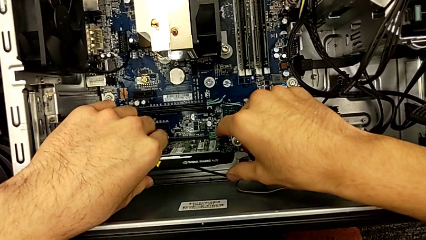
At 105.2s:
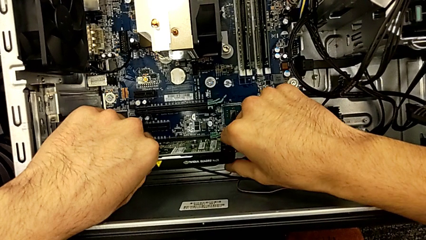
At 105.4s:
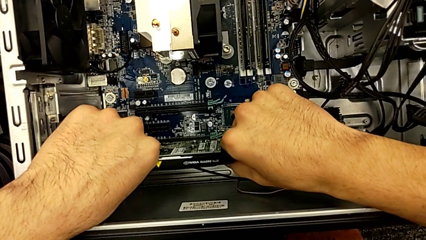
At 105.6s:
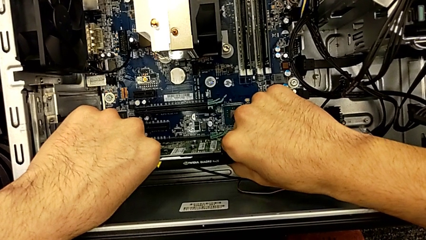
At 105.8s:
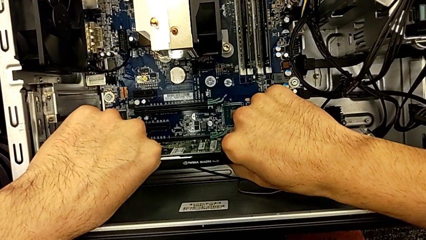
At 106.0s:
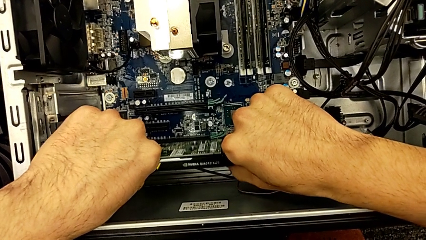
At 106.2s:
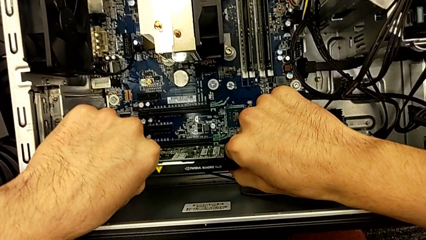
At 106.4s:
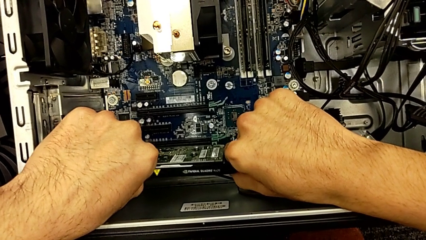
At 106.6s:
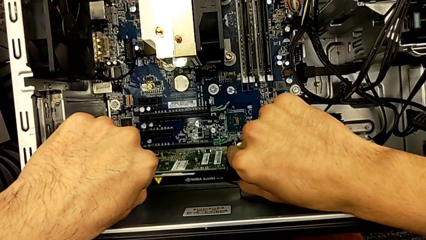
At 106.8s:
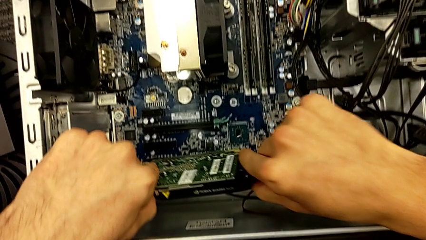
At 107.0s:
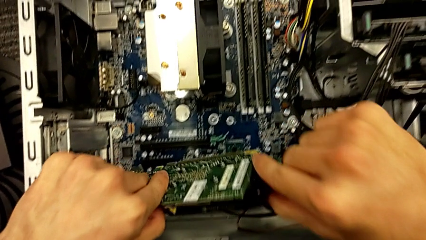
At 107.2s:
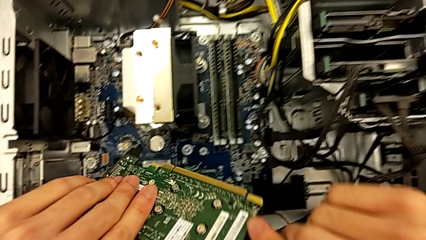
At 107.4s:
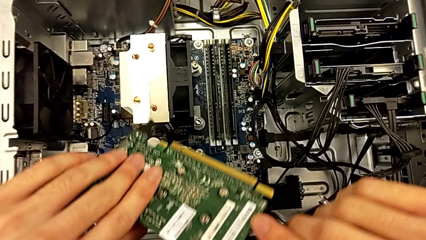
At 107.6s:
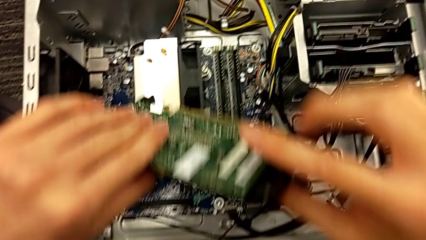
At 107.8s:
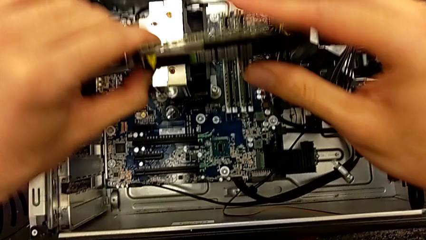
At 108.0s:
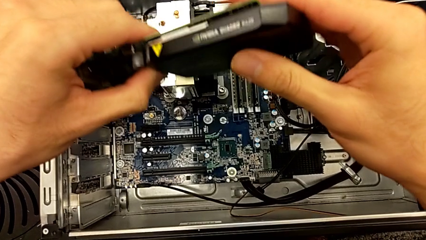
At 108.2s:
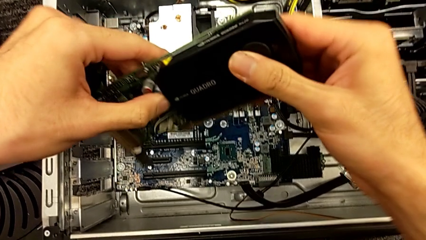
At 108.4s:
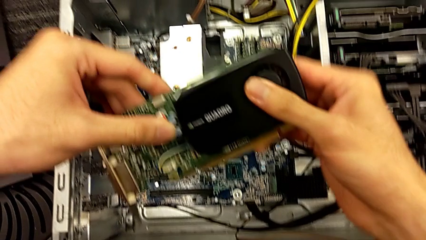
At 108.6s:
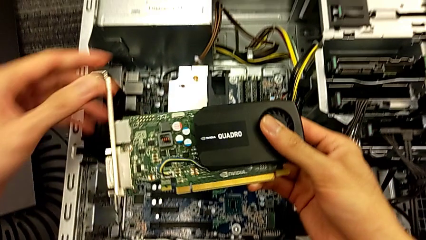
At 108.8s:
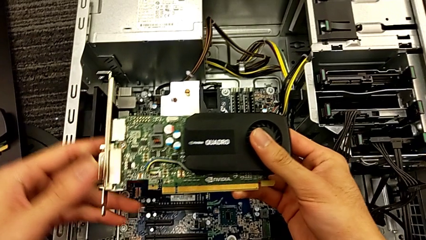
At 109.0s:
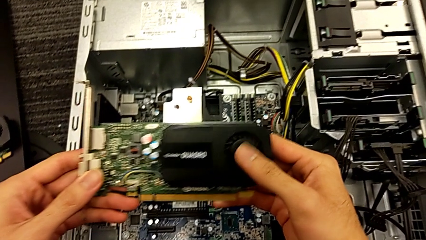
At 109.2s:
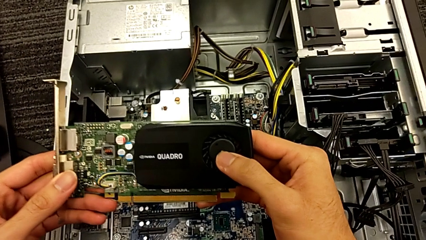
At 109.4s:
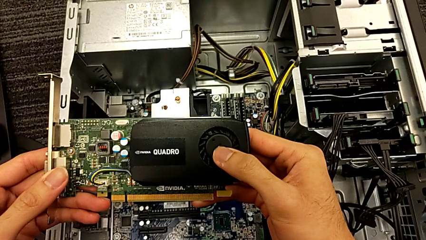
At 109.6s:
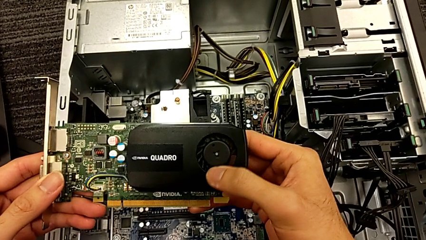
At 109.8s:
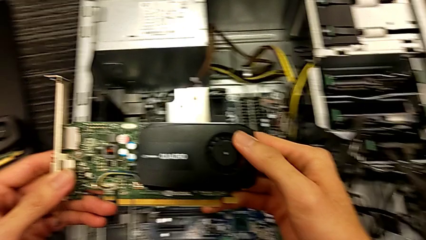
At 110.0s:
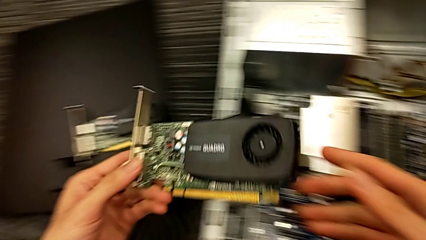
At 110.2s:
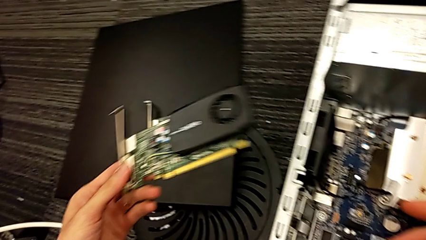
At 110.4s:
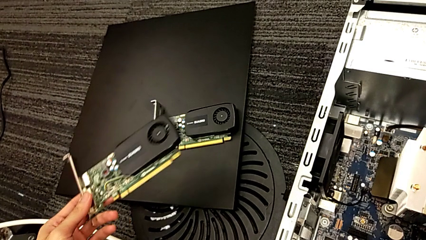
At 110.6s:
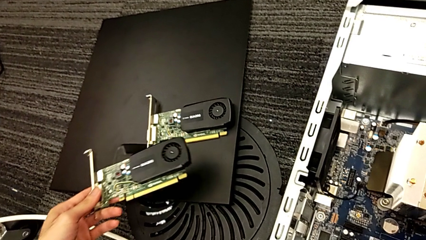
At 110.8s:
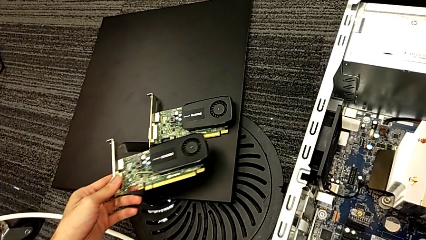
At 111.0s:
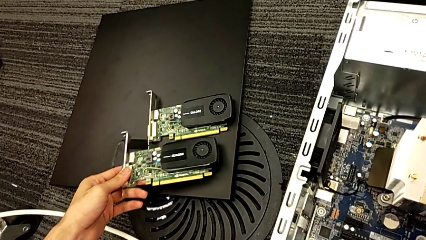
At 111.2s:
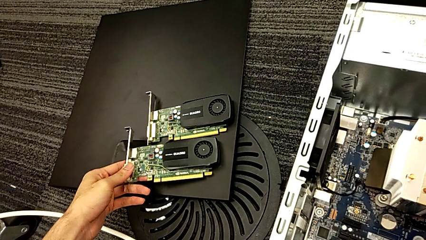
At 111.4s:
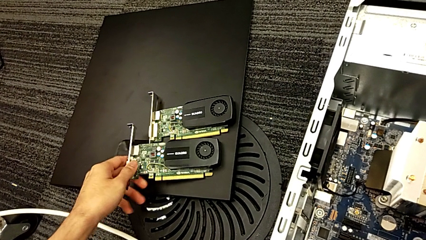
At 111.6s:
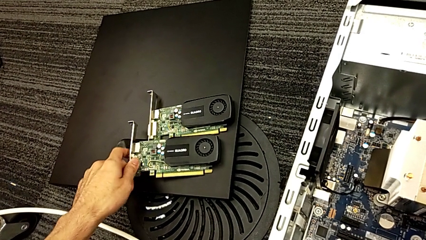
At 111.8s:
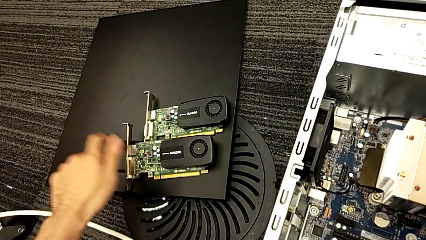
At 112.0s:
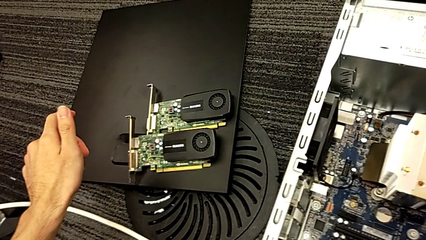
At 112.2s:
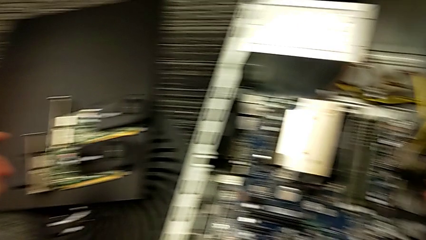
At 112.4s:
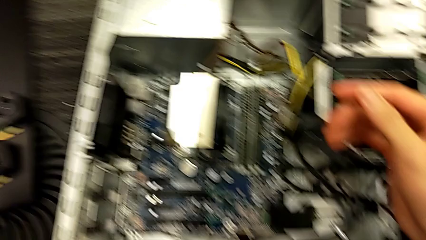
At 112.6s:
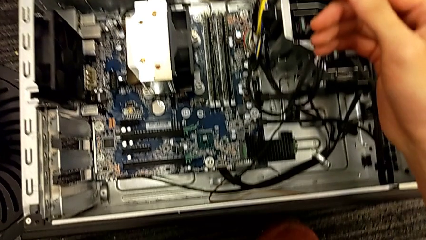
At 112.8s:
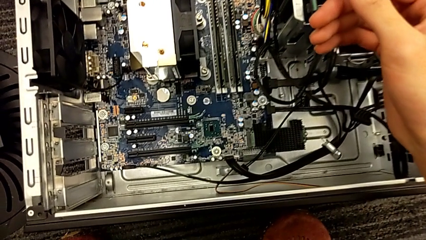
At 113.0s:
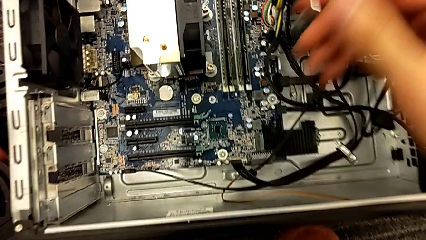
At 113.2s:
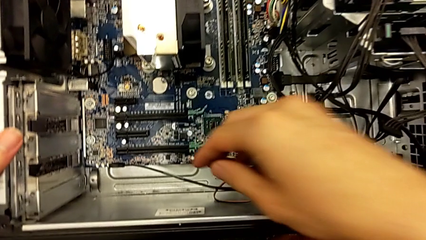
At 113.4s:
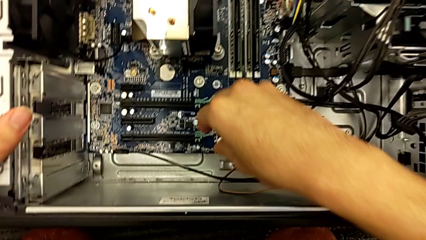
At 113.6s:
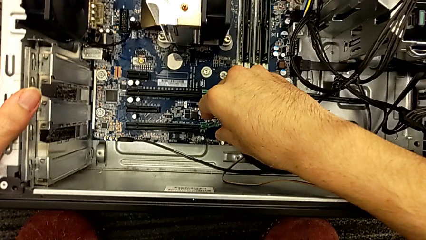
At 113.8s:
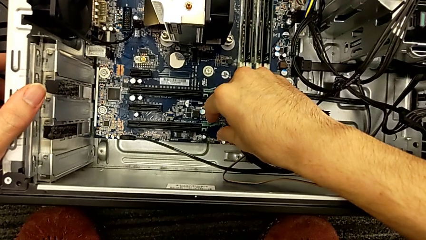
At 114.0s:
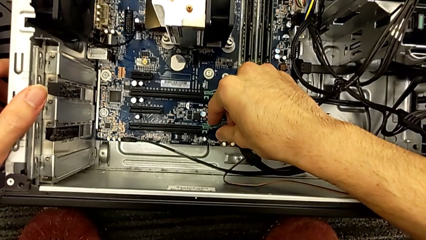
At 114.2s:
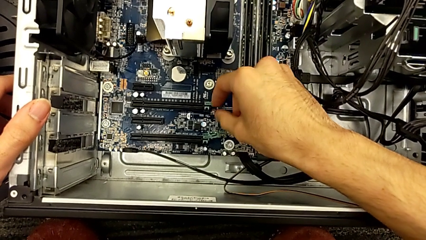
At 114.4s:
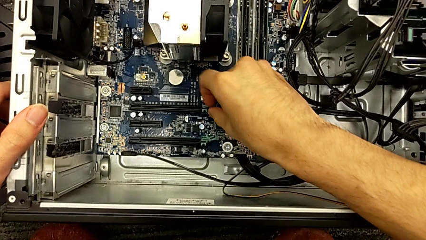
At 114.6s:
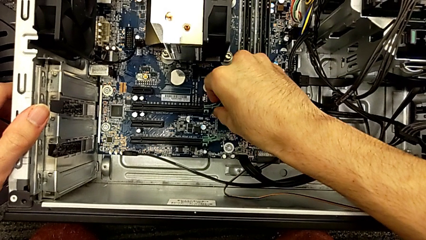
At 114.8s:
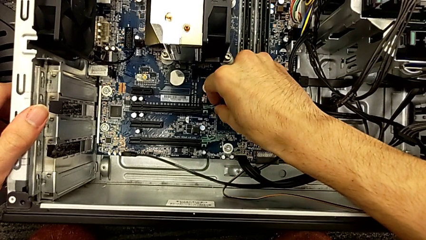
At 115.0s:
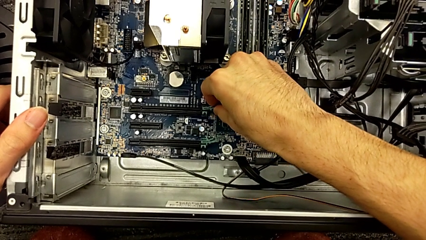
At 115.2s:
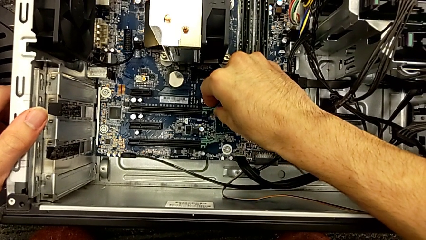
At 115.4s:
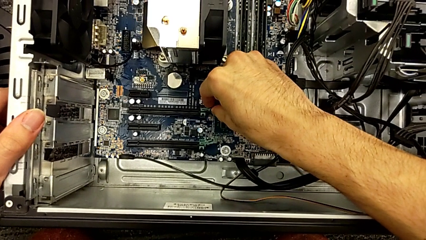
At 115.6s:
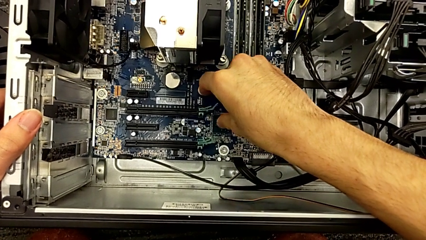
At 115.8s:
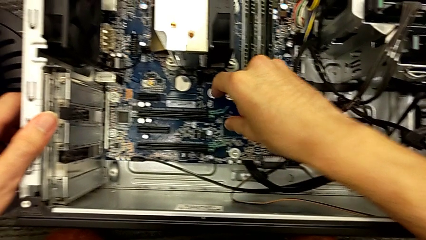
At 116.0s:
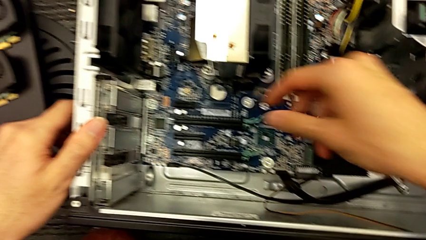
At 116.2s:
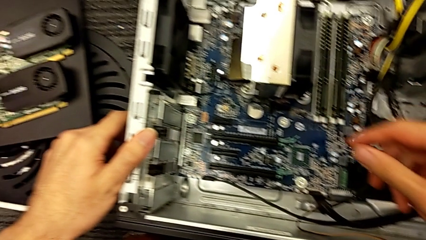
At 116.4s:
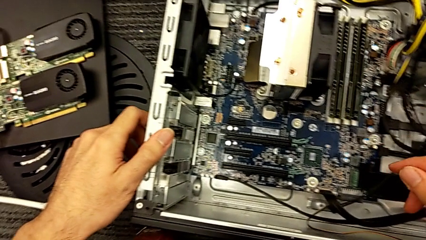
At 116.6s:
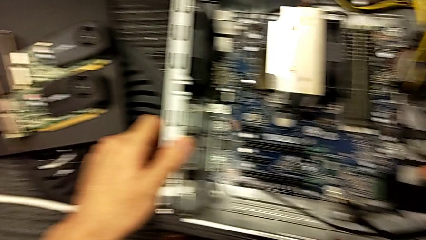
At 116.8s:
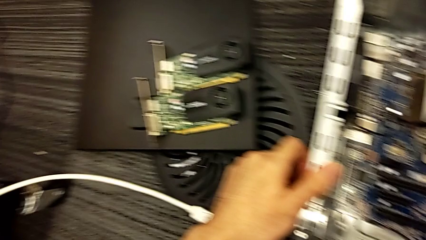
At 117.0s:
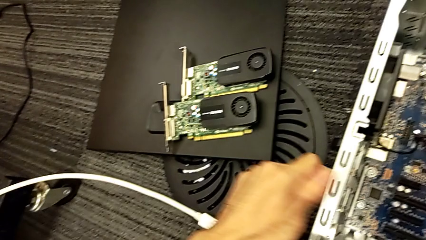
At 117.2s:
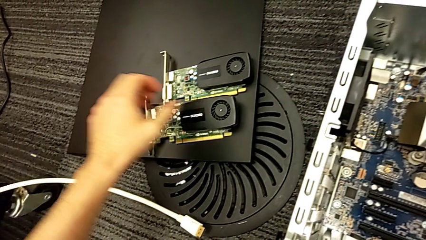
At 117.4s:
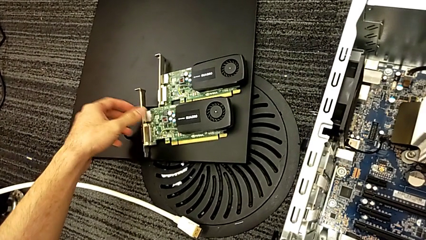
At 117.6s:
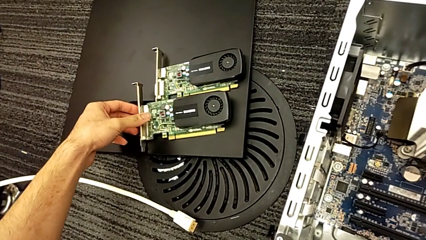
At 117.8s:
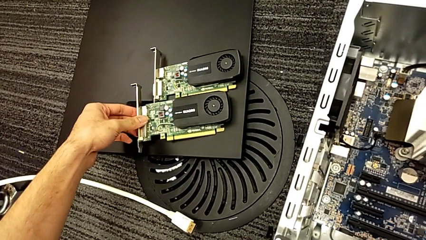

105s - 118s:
The camera wearer is removing the graphics cards. They withdraw the graphic card, place it and grab the computer tab.

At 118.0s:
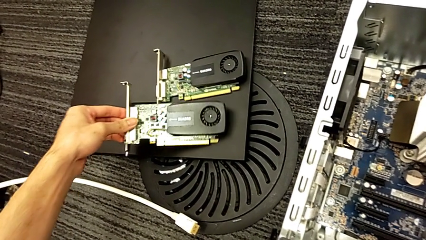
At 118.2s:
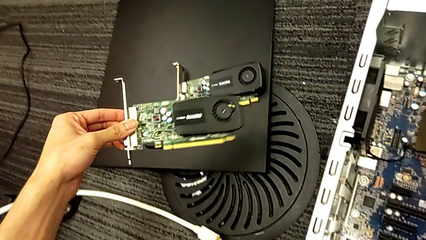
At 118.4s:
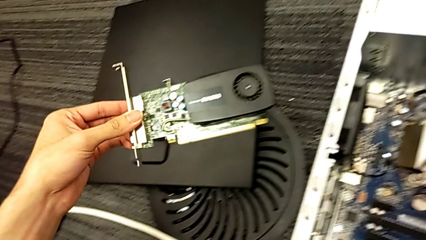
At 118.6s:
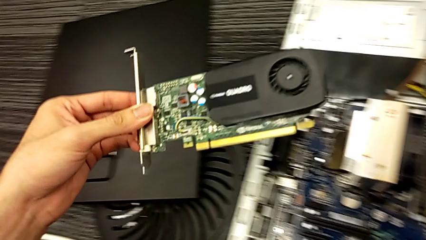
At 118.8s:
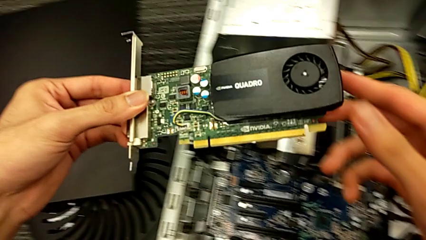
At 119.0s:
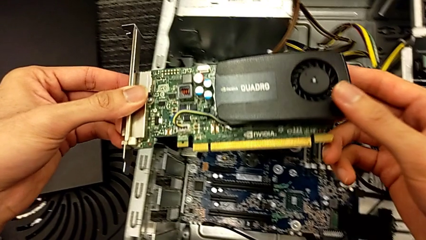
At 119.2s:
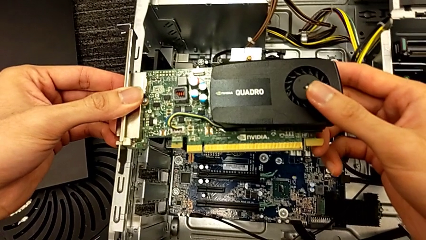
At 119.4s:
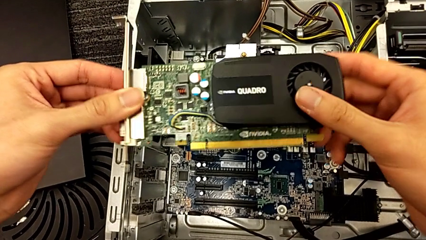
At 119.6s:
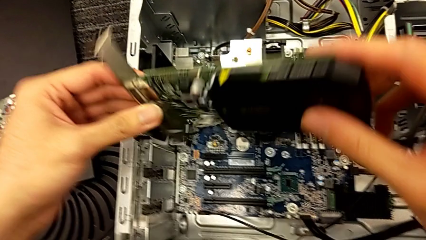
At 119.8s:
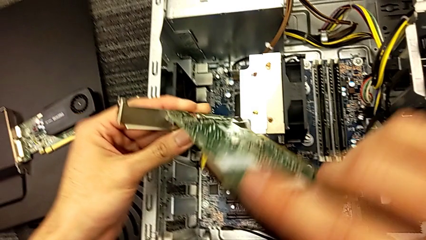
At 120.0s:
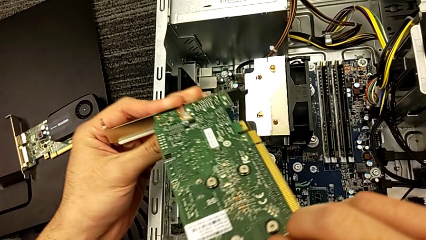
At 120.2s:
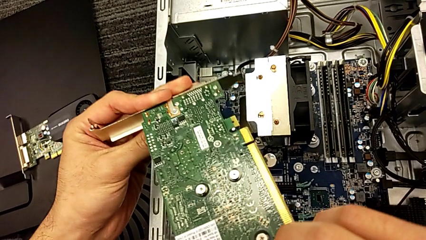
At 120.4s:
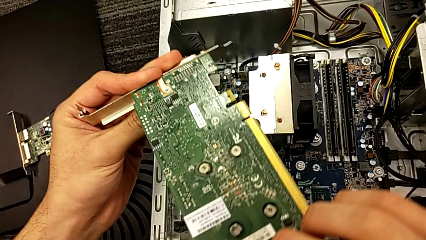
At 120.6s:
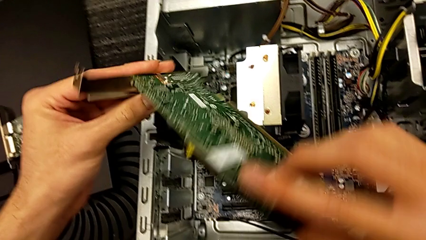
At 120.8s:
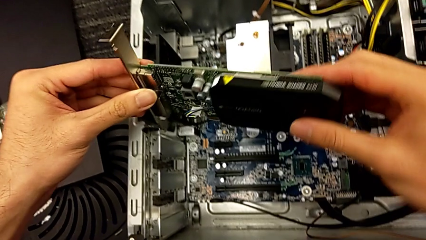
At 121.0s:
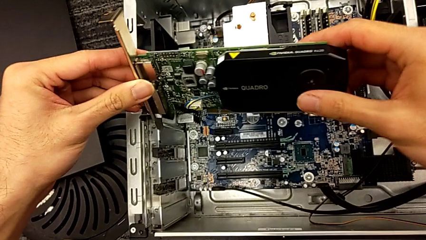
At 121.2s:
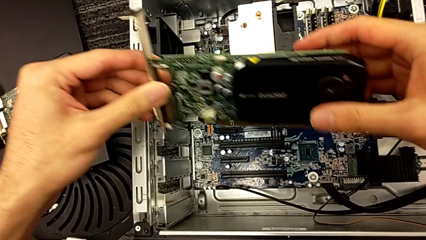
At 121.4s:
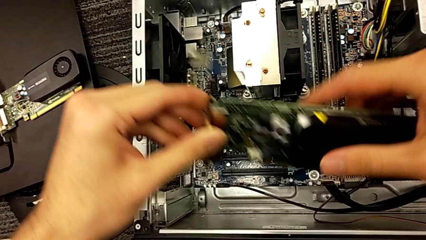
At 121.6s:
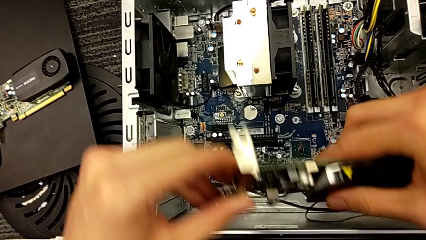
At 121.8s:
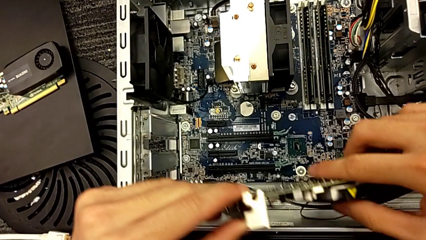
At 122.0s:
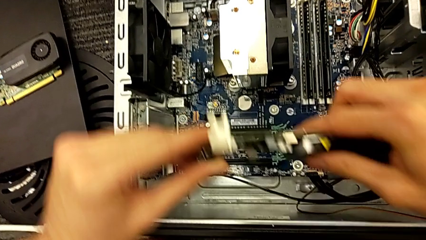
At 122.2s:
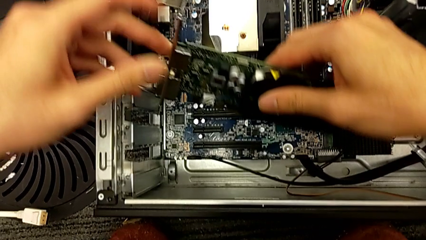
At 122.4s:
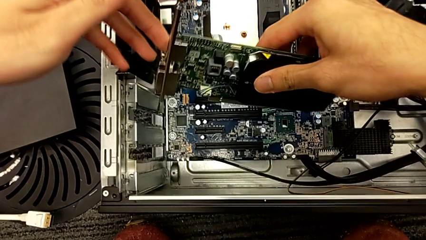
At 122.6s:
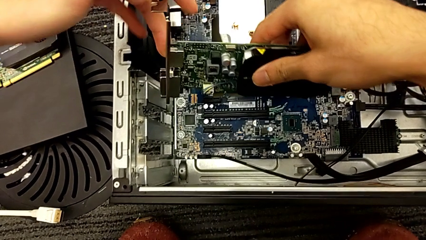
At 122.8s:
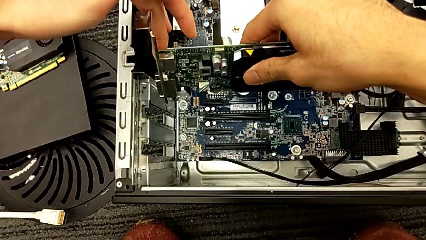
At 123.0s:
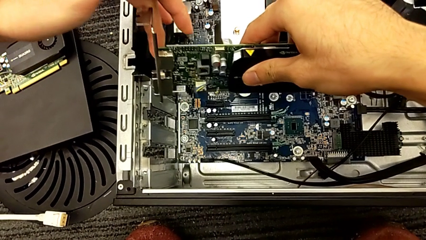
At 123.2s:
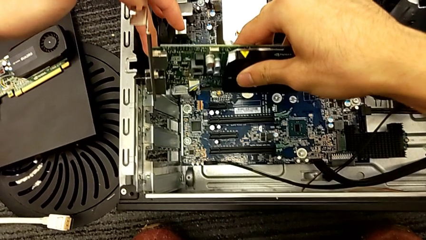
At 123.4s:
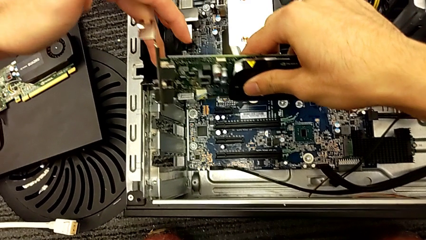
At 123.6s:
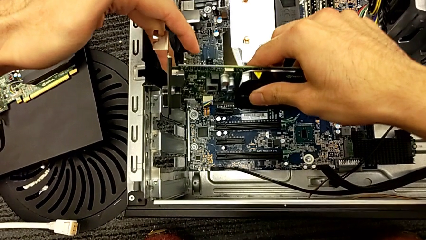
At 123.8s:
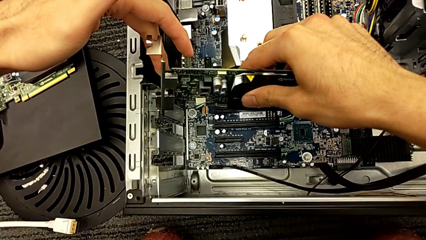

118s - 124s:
The camera wearer is assembling the graphic cards. They grab the graphic card and begin to hold it.
